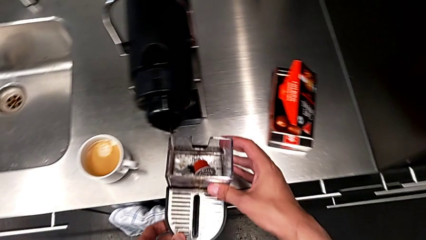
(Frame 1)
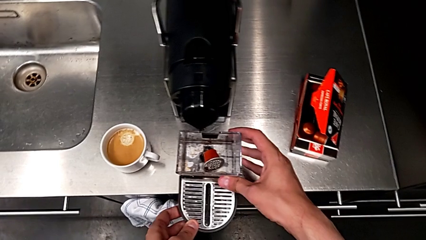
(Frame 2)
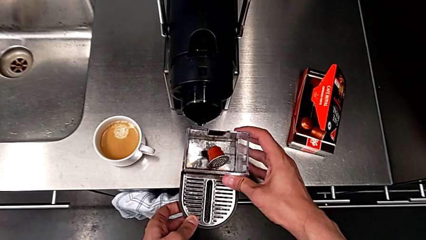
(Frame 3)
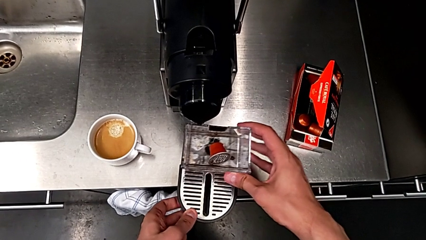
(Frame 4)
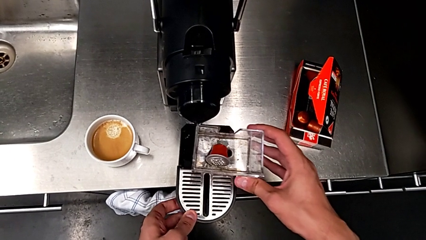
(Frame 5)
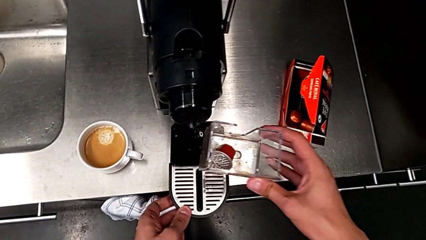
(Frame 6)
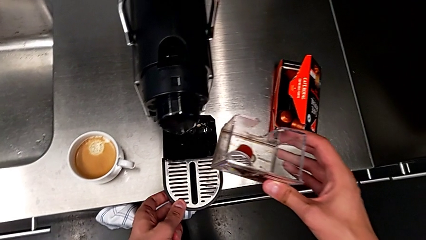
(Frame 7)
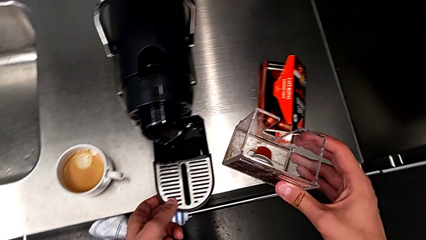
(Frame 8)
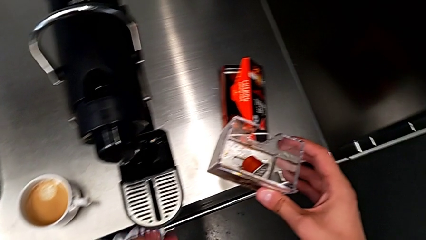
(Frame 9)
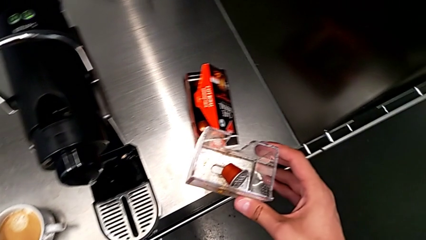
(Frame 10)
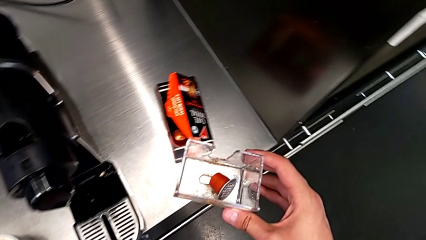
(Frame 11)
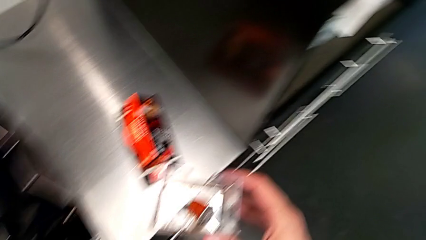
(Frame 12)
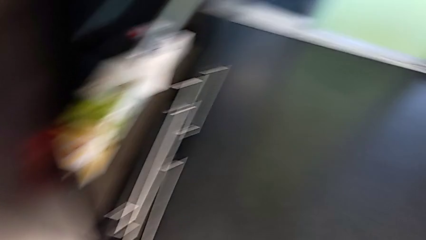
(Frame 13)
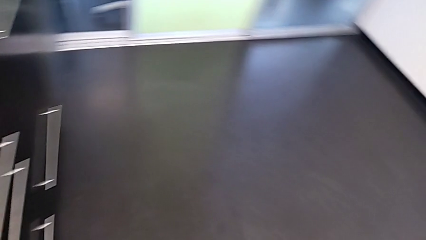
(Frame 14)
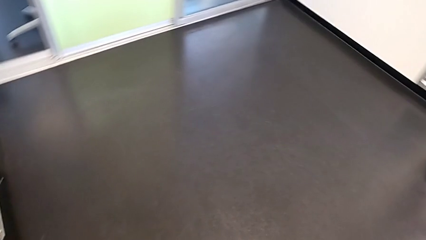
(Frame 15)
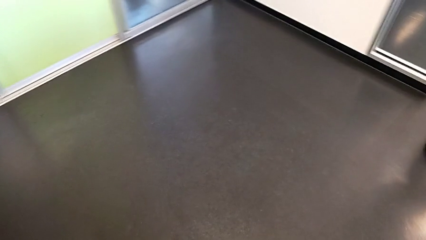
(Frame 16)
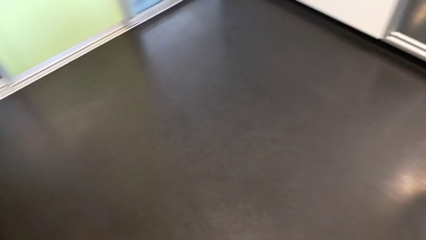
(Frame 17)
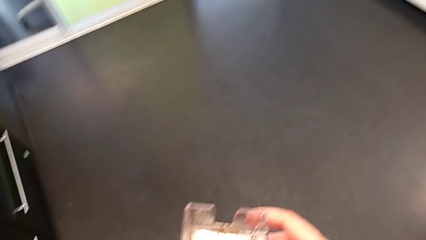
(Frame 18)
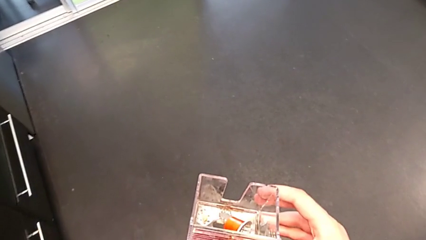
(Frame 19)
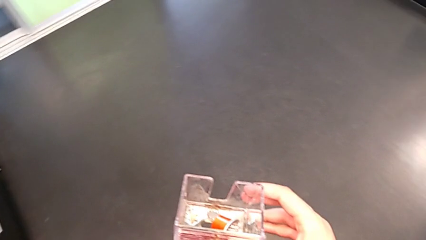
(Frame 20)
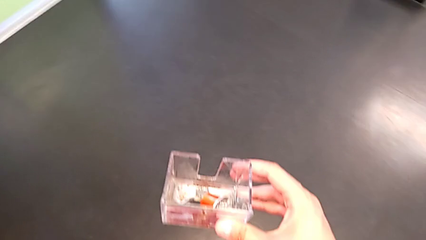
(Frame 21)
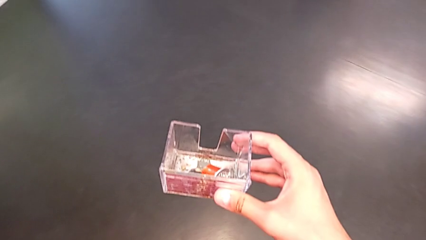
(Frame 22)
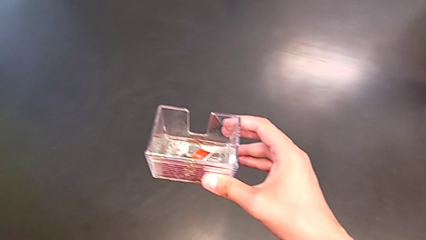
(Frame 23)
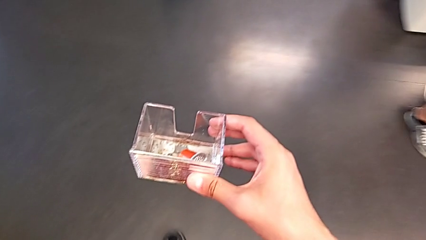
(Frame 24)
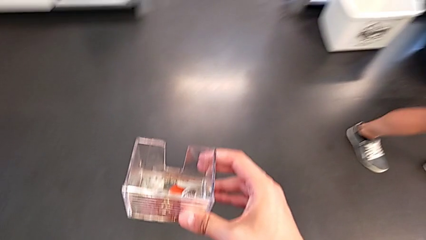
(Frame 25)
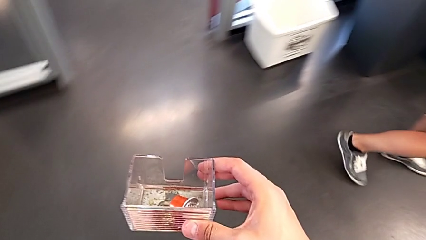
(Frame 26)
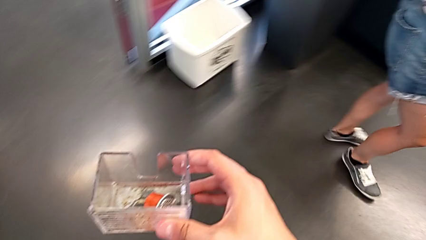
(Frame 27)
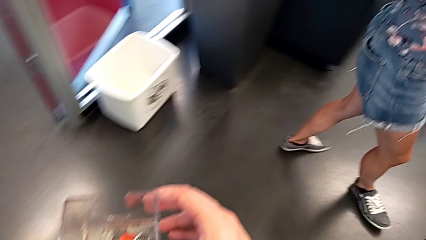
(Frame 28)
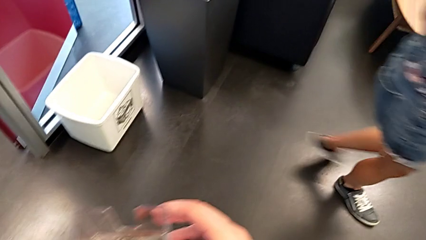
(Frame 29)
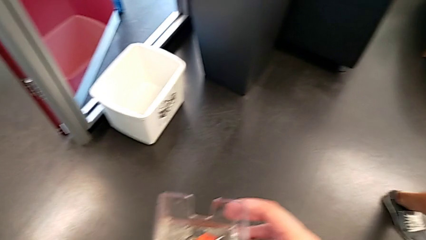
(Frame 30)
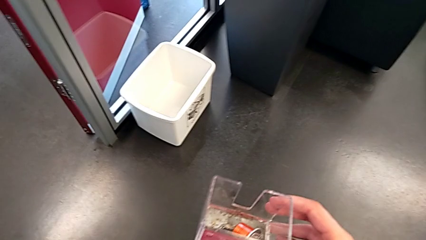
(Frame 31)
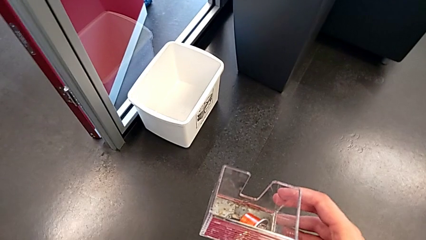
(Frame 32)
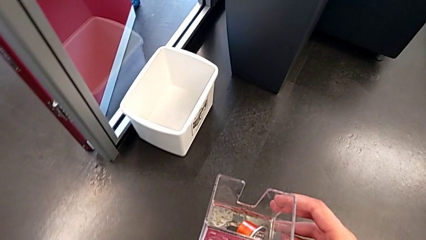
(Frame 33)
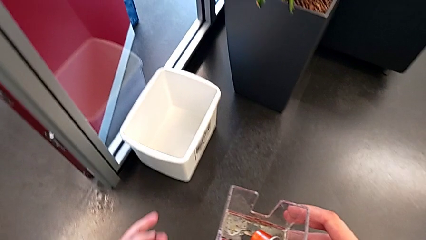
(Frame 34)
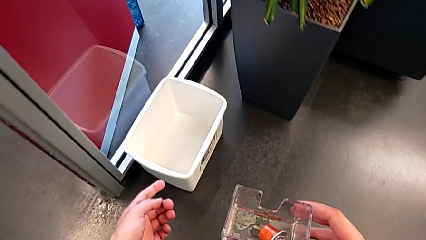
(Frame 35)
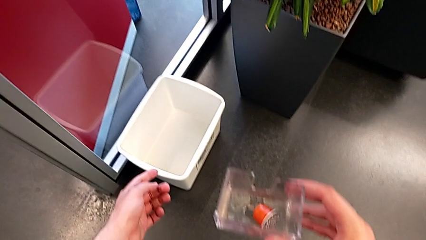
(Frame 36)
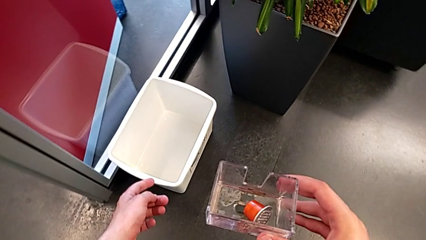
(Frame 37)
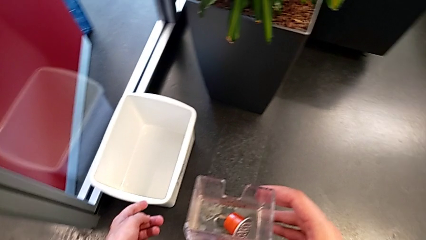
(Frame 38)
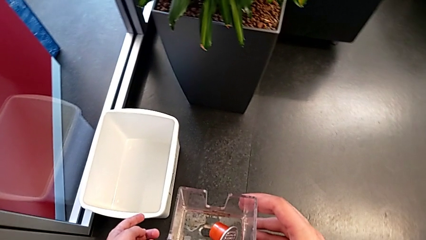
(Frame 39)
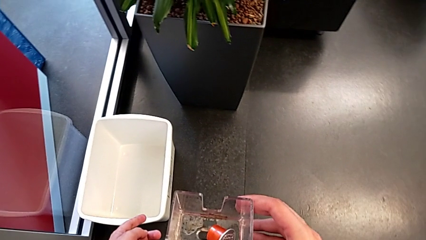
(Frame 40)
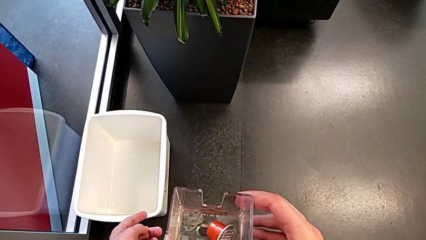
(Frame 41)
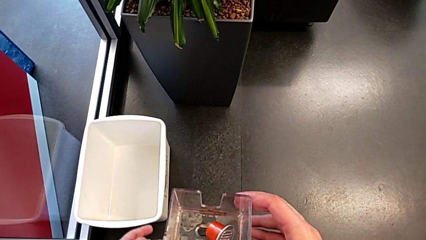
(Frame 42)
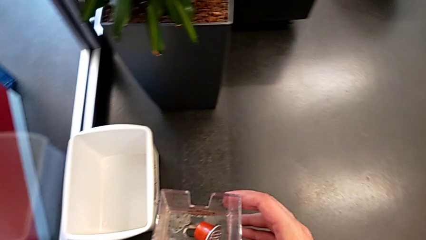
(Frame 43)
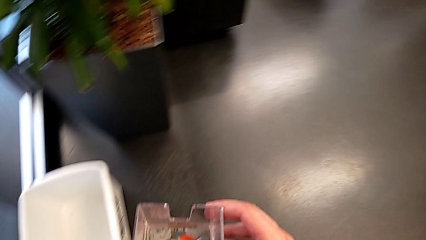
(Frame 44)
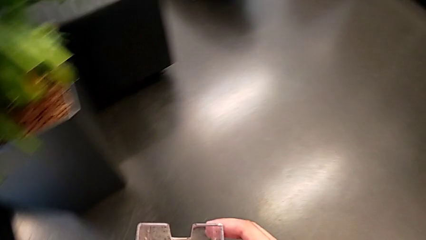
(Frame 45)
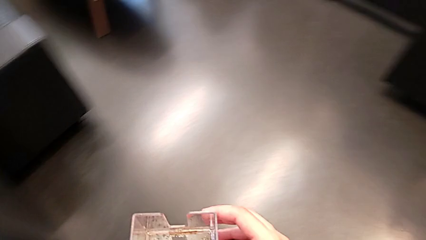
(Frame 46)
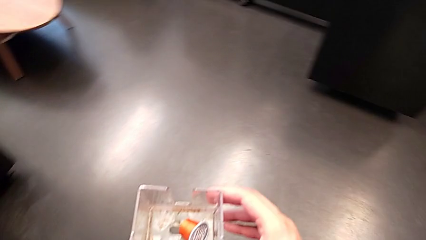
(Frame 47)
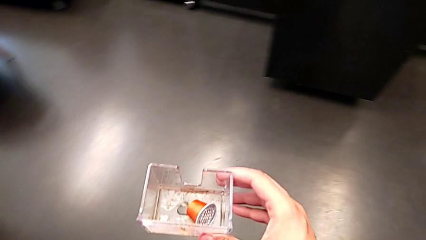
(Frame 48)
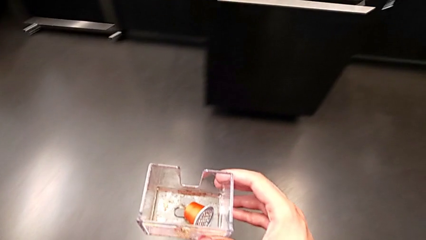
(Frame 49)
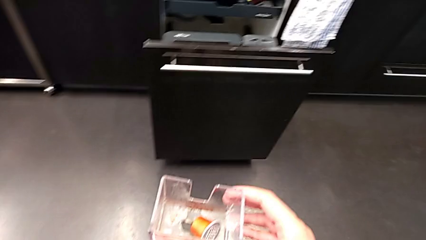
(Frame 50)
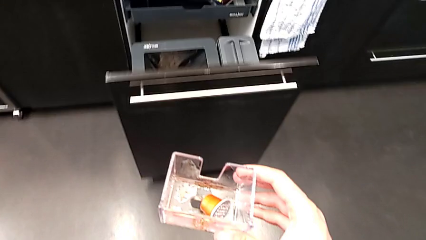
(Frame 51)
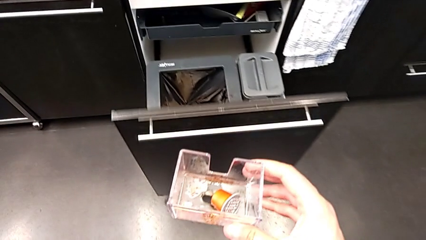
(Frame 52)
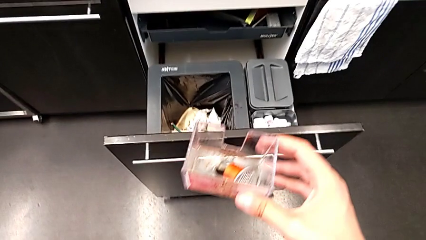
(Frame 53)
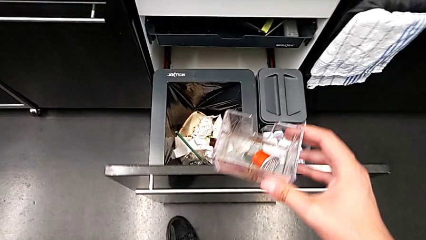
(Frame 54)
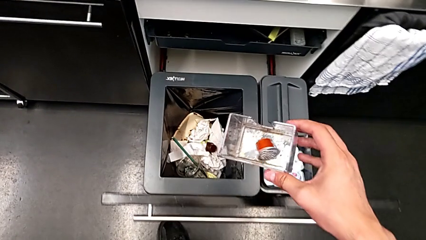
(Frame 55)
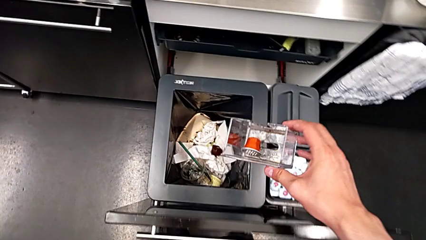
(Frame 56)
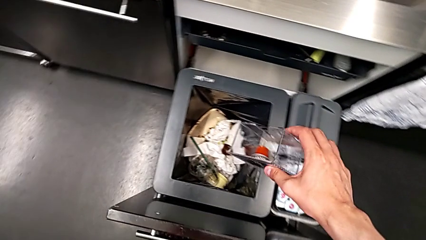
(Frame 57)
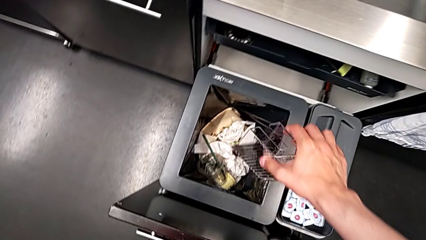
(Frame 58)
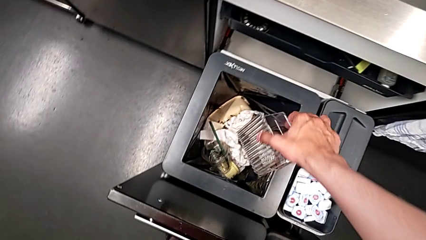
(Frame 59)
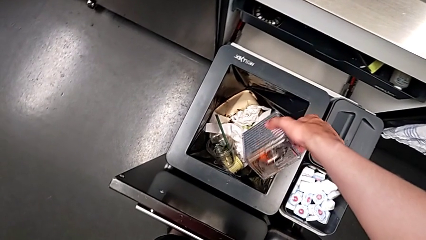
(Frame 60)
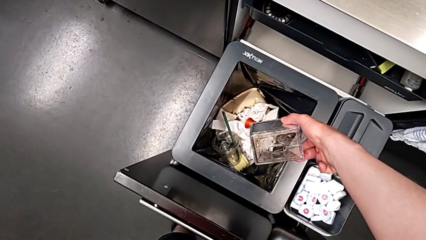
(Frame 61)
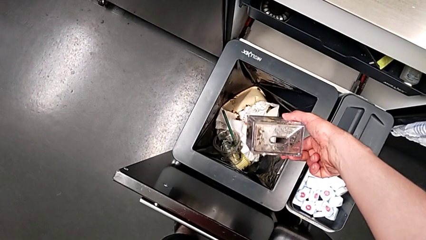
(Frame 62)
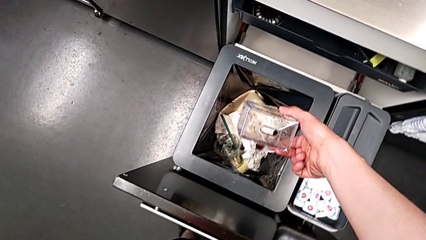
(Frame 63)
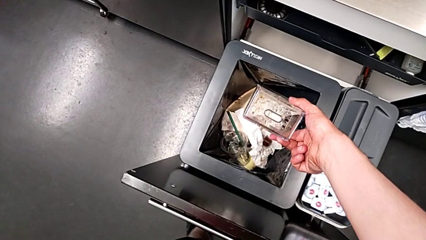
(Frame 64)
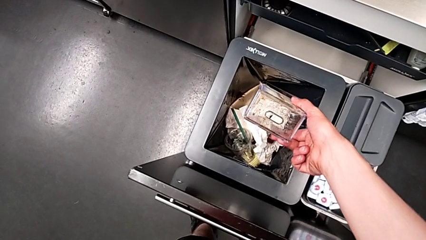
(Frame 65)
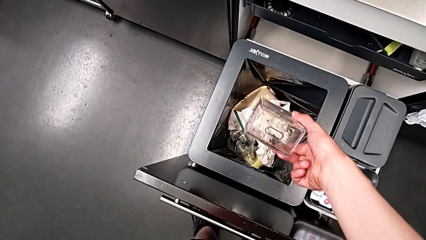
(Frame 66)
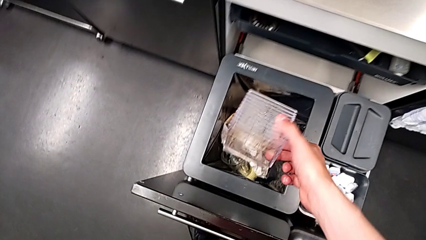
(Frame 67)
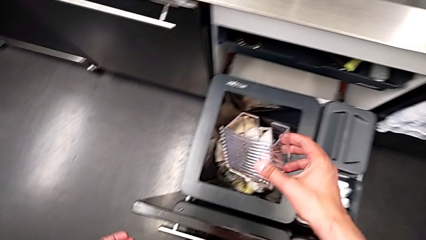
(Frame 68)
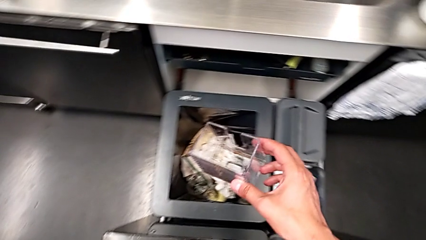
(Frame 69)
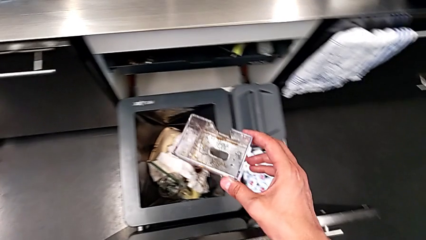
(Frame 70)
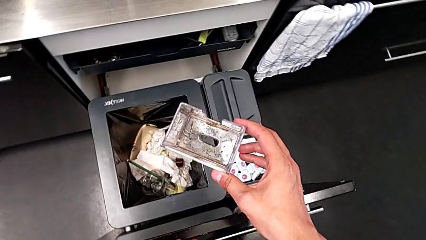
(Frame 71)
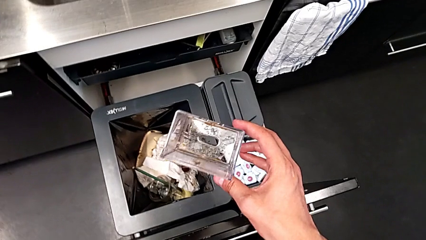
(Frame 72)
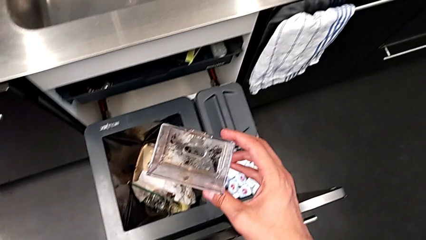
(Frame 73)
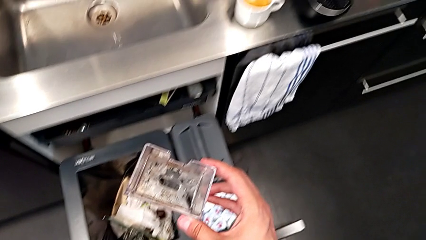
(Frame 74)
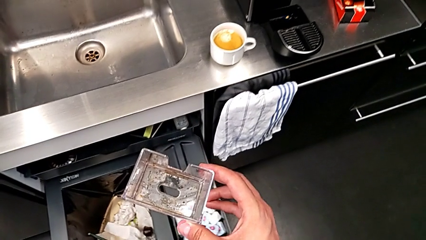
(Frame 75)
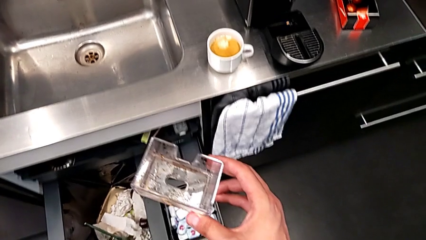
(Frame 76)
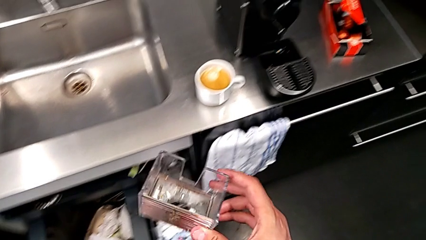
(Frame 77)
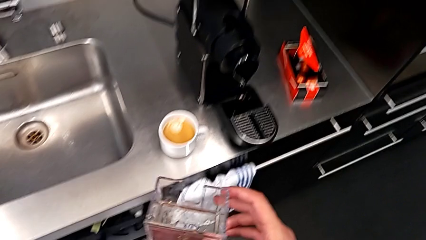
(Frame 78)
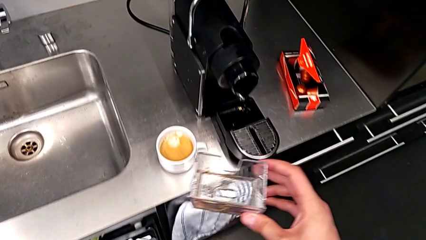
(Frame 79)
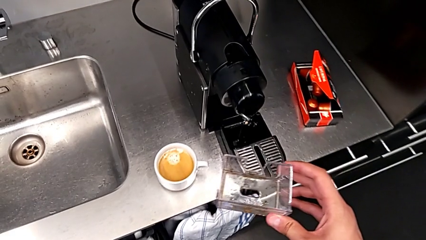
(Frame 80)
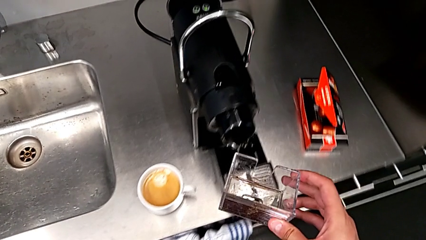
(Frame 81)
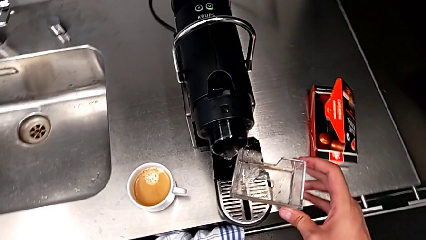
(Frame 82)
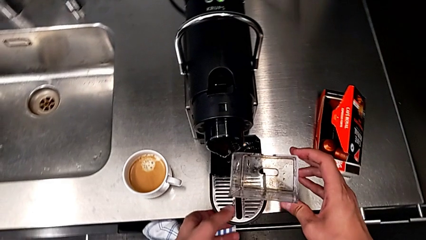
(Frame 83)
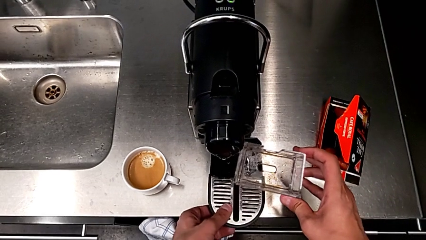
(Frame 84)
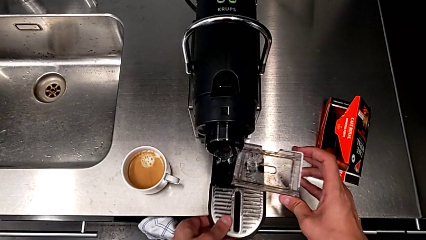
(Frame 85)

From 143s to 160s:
The camera wearer is emptying the capsule container. They place the drip tray with the left hand. They grab the capsule container, hold it, empty it and approach it, all with the right hand.
